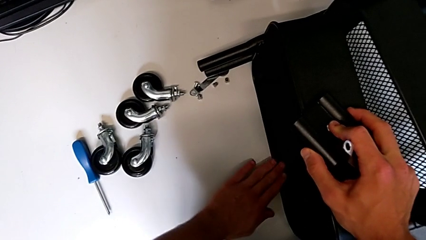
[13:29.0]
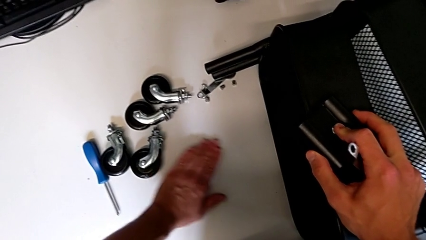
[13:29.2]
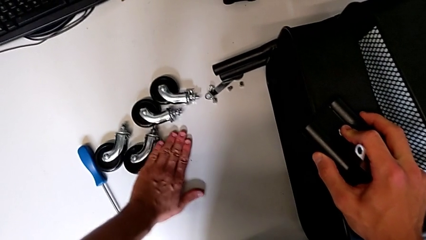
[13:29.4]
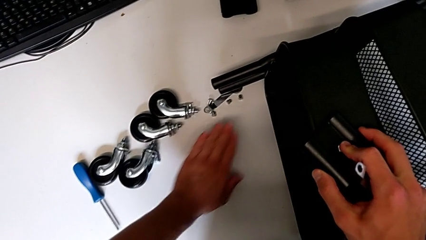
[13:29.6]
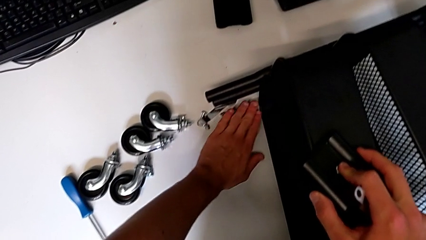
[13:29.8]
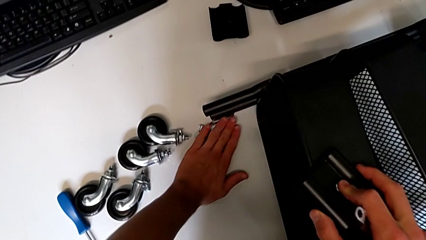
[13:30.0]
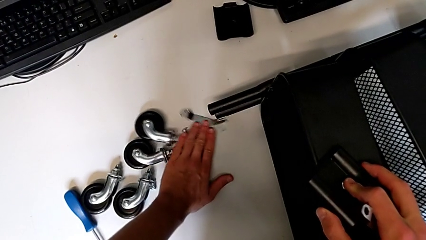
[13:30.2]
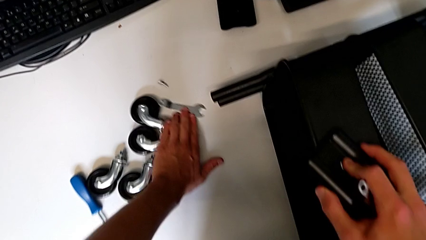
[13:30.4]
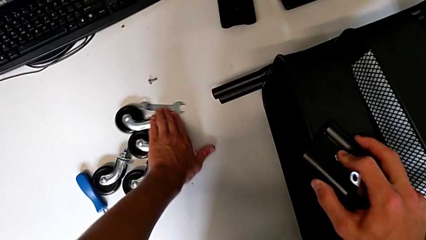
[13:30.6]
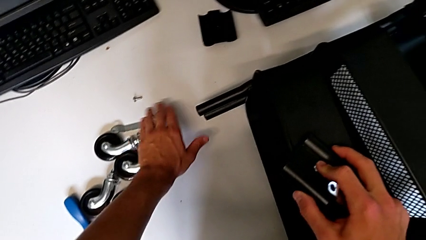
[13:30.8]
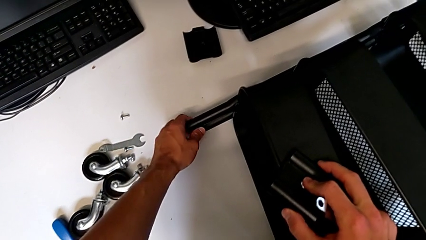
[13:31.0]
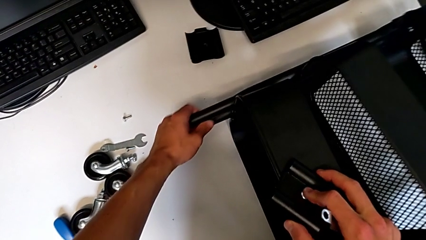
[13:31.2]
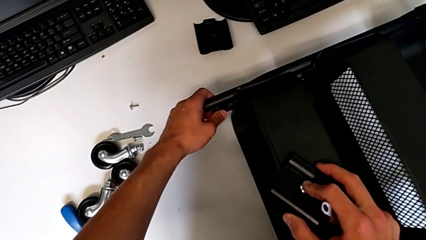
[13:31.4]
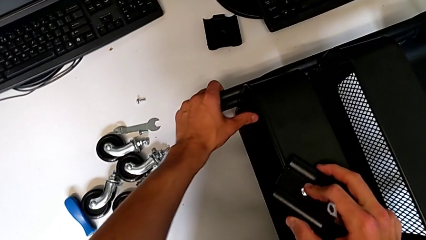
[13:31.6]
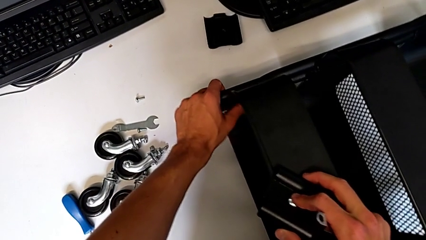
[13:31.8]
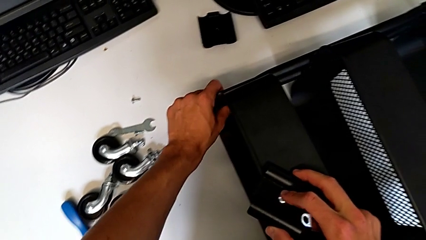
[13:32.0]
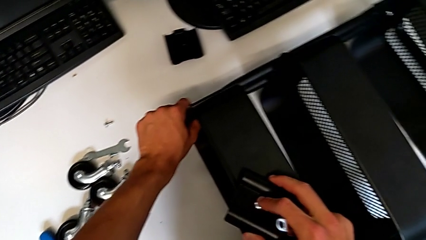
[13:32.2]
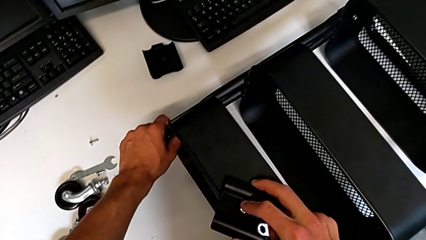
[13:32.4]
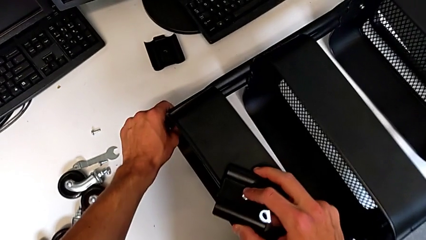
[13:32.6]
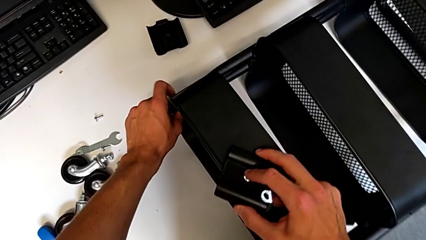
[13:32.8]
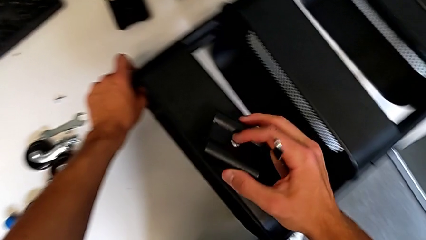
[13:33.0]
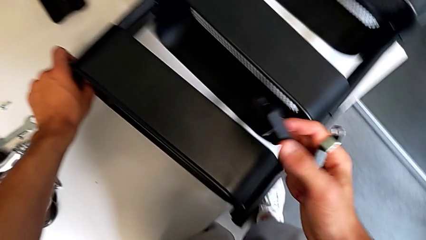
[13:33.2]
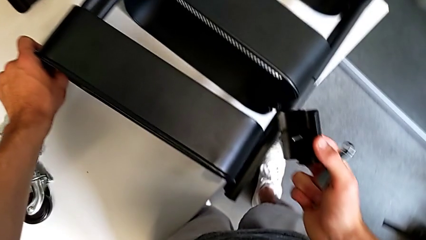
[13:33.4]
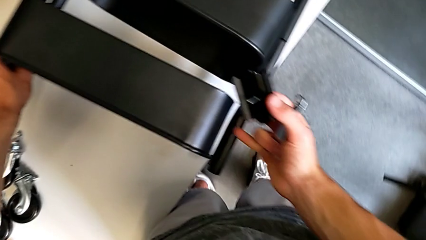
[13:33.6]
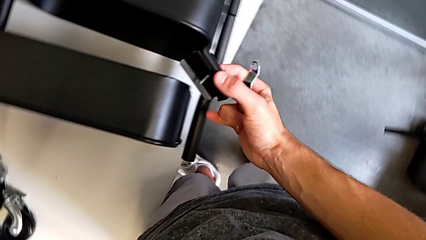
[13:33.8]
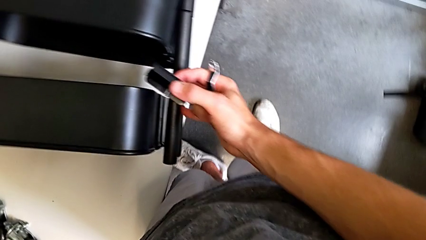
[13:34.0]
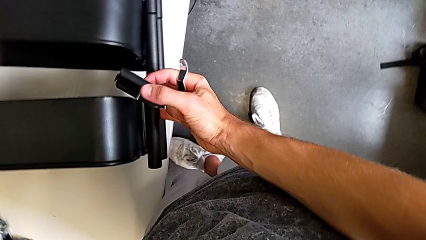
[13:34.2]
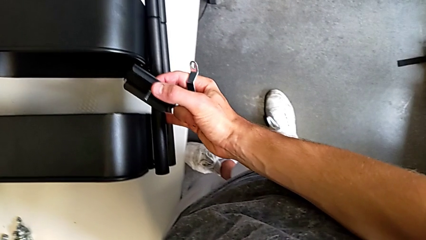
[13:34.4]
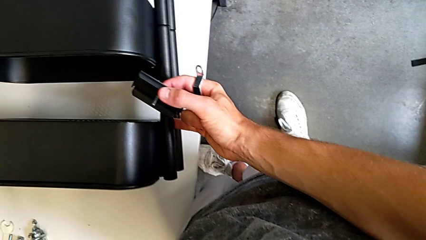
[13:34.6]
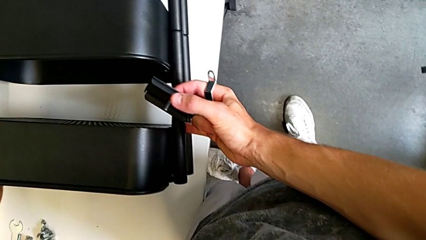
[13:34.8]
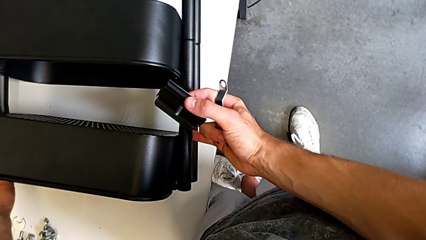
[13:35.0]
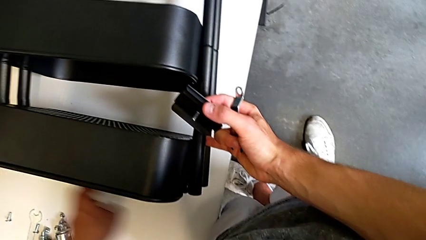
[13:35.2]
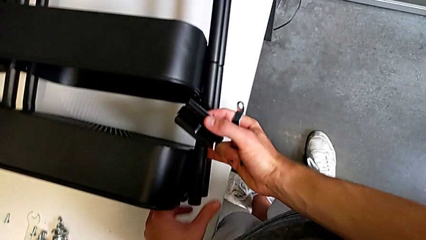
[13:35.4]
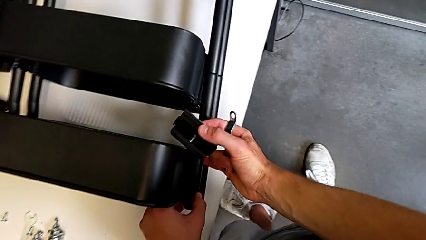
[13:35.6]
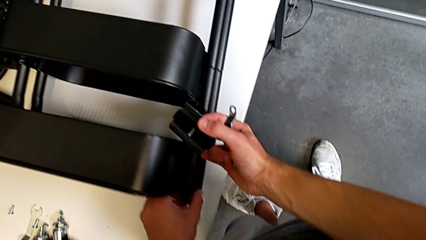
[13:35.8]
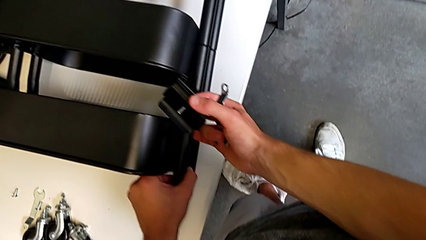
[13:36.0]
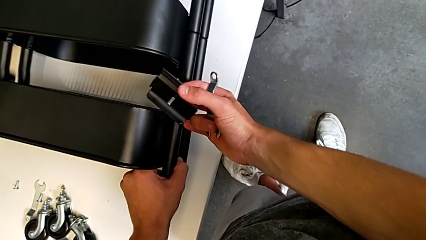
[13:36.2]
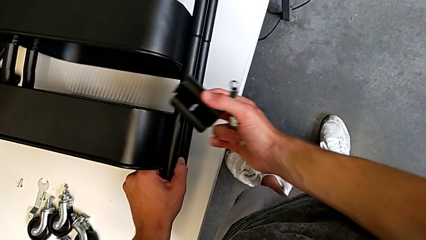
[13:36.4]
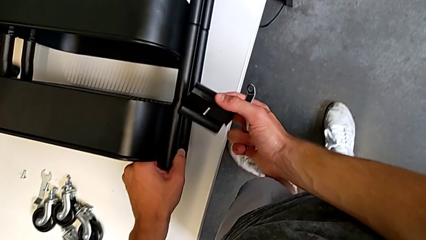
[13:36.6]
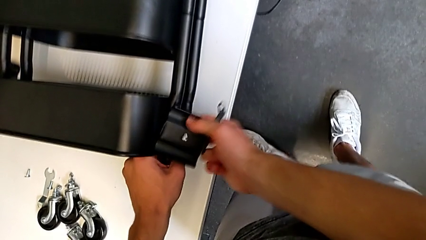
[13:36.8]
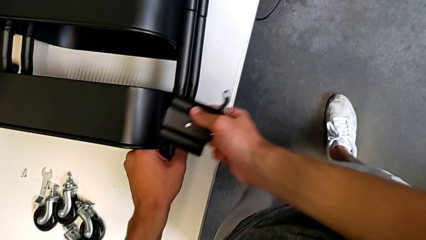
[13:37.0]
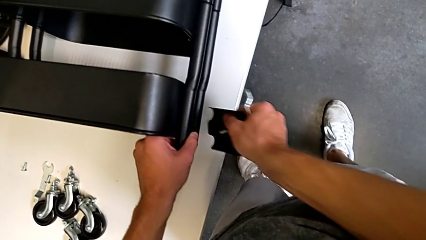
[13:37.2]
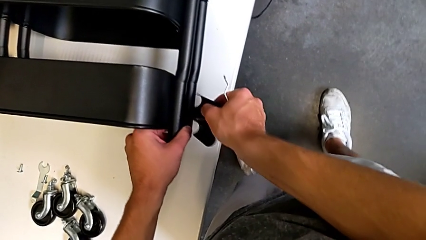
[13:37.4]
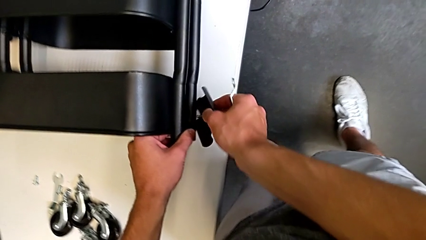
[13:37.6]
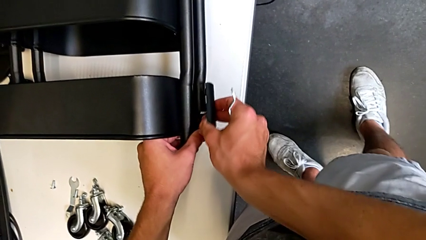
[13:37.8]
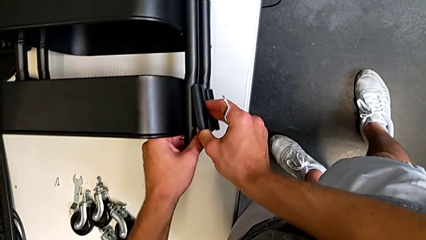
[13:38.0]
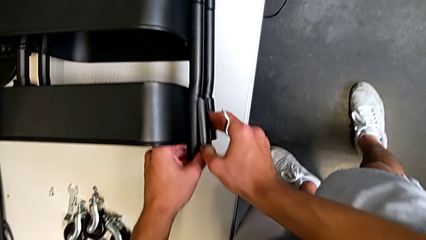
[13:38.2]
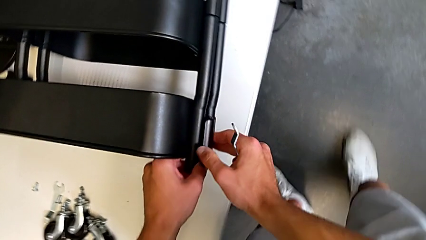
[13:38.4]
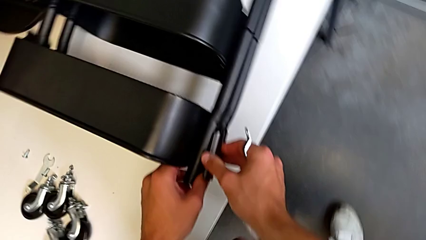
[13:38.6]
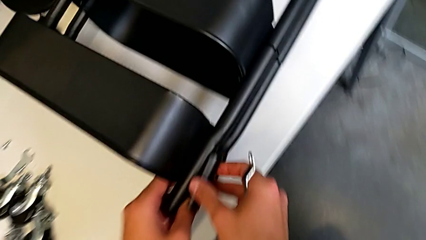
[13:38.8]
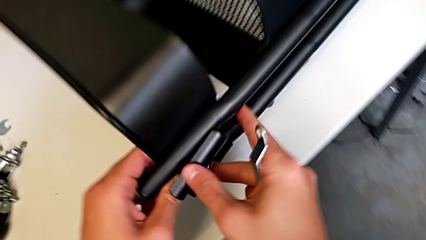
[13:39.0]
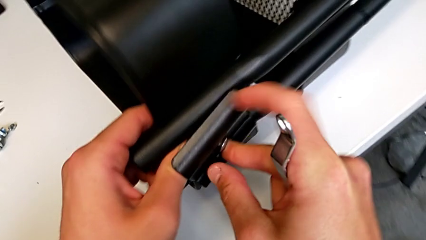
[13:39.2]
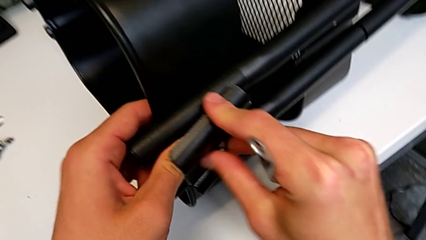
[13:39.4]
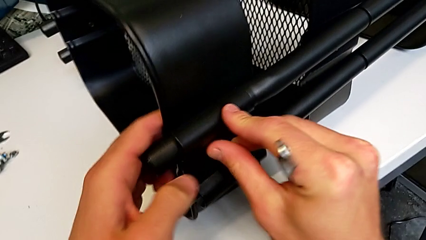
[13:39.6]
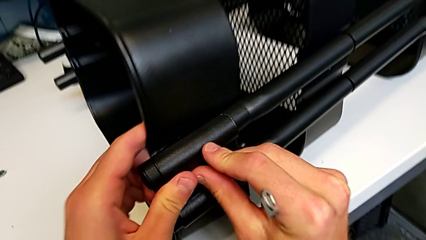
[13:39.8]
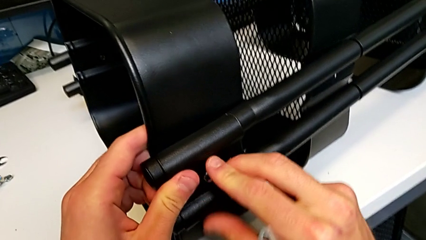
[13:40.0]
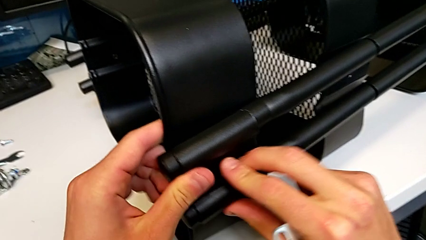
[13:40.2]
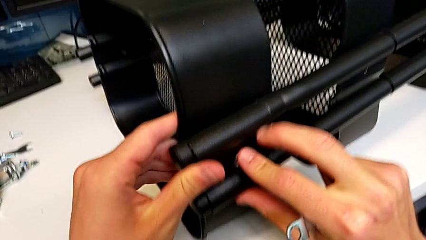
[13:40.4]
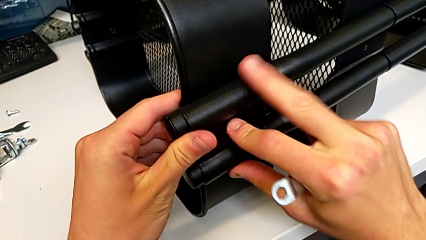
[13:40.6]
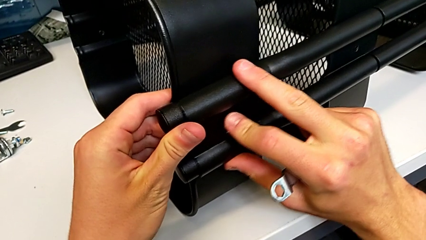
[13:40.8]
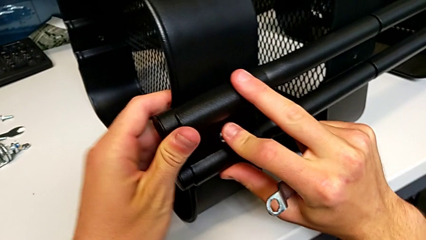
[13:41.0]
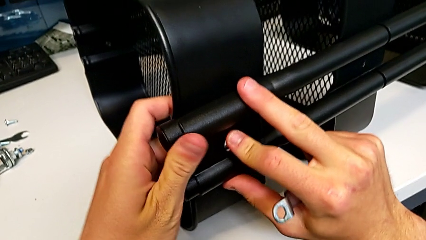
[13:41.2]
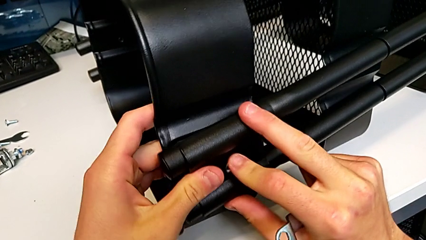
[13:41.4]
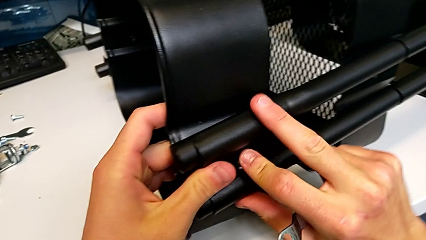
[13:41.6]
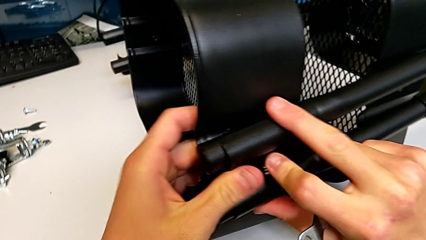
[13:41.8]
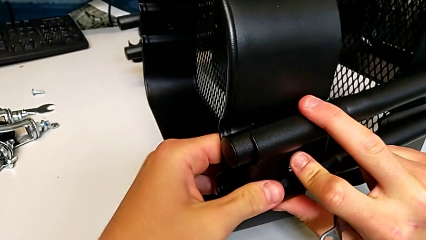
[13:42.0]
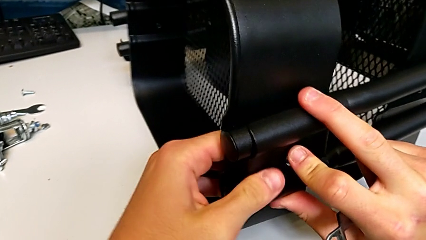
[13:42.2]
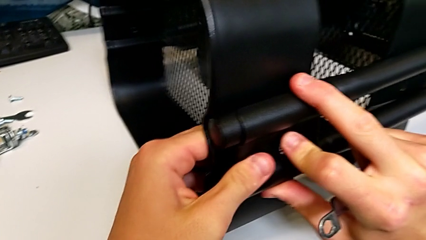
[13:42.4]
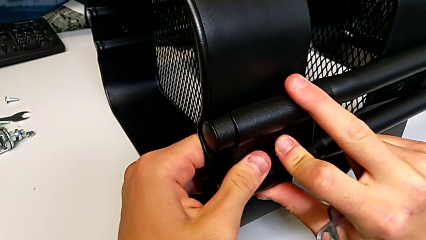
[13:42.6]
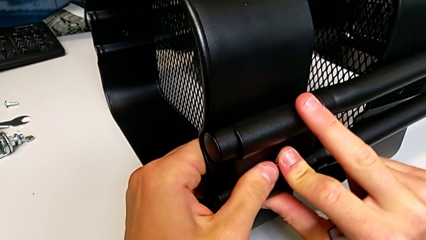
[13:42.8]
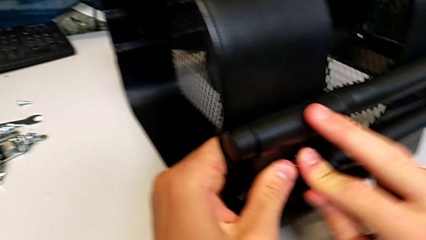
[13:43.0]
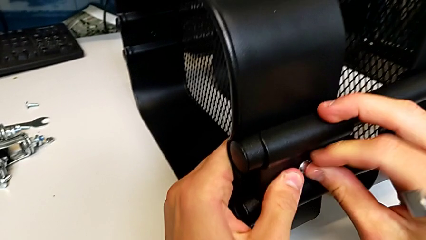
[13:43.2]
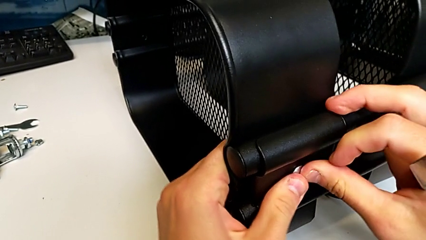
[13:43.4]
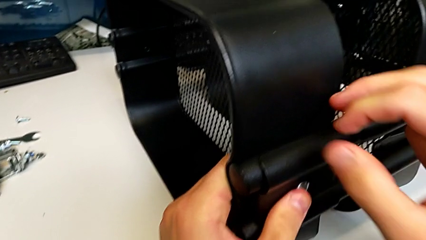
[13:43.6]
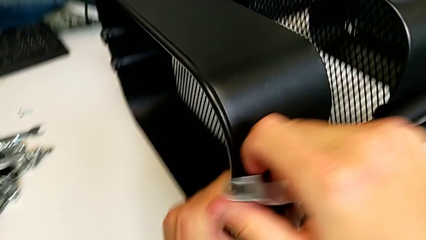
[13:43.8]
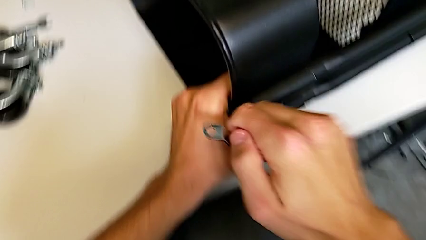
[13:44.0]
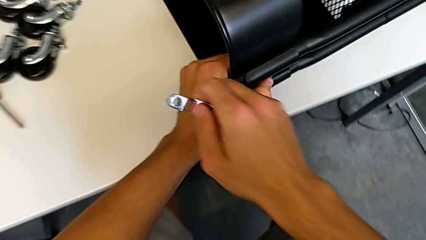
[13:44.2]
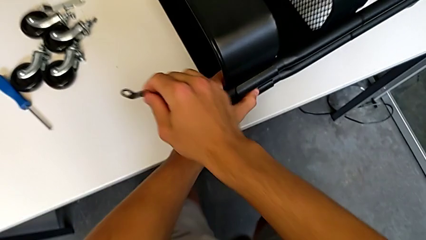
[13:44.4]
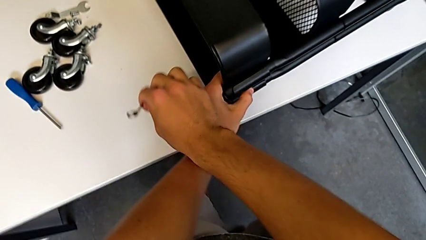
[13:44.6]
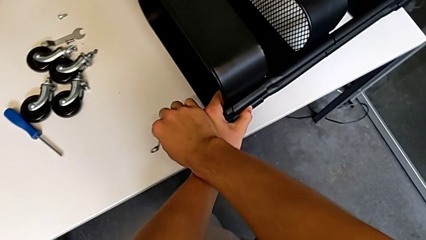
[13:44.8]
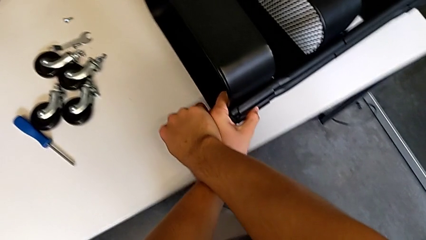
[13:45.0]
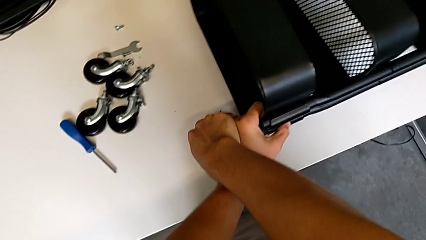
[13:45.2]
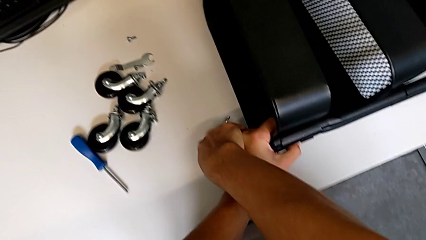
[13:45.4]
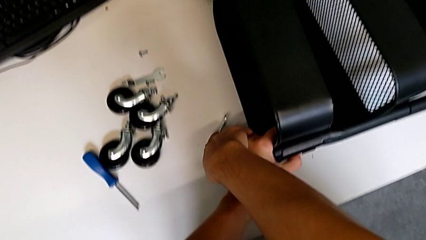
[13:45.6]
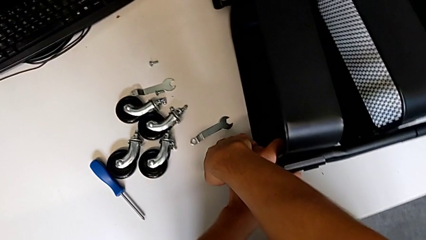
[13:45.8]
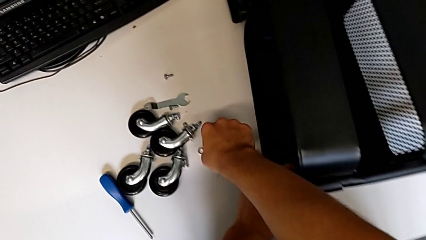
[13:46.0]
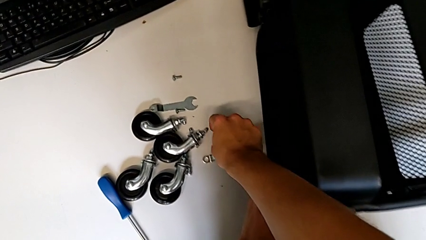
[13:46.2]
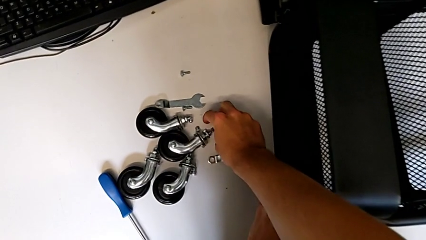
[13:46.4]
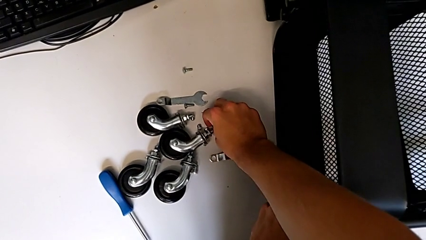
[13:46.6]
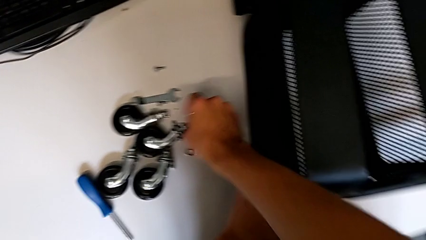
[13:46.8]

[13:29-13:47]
The camera wearer is screwing the top tray of the furniture. They slide the screw, align the grid tray, align the bracket, assemble it, place the hexagonal wrench and grab the hex nut.
